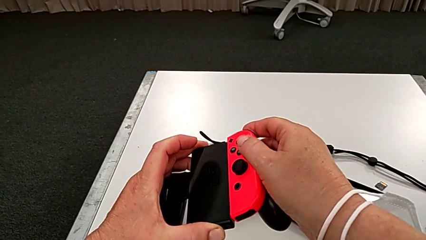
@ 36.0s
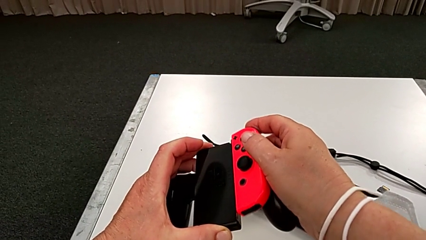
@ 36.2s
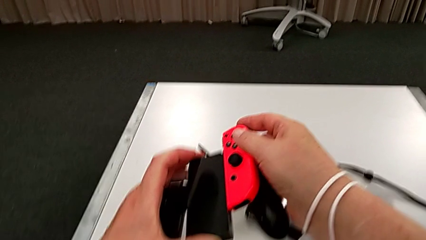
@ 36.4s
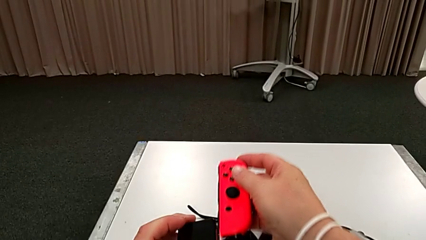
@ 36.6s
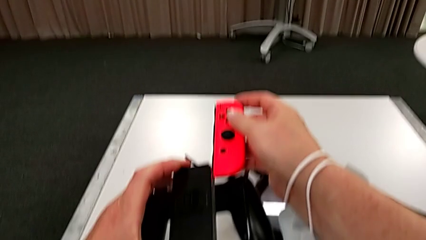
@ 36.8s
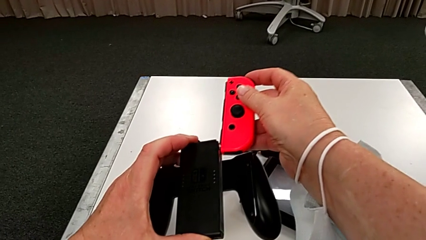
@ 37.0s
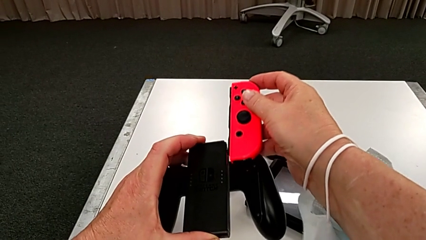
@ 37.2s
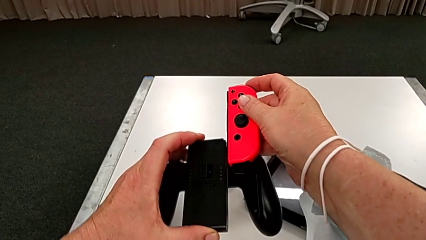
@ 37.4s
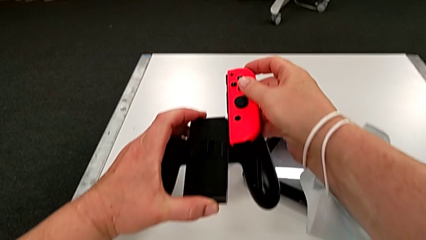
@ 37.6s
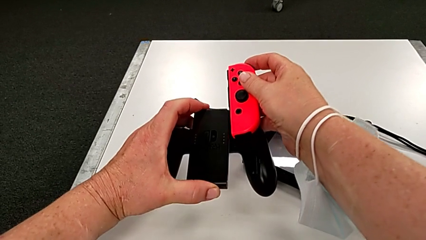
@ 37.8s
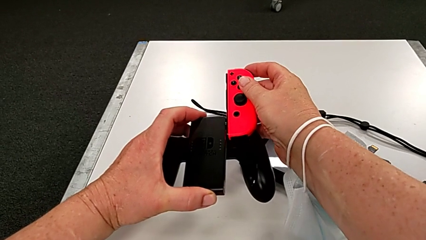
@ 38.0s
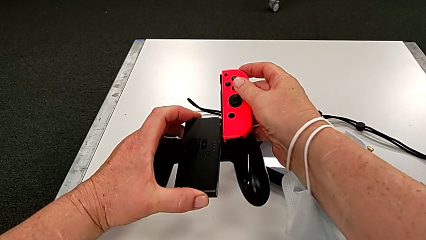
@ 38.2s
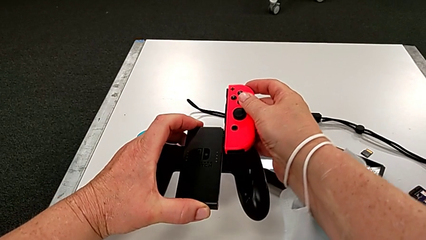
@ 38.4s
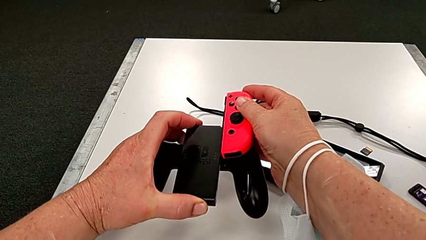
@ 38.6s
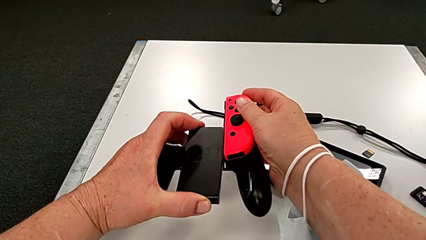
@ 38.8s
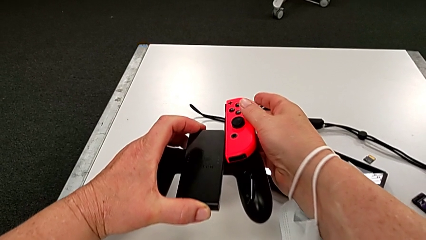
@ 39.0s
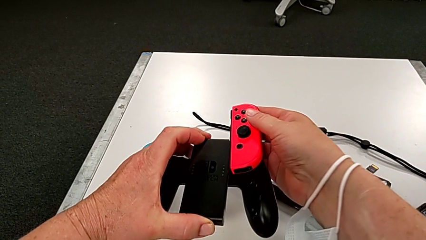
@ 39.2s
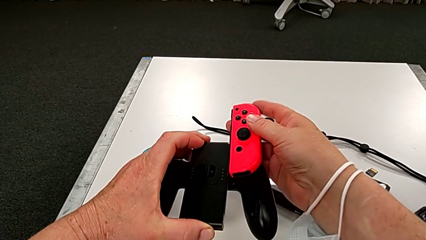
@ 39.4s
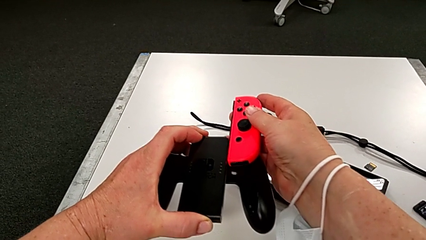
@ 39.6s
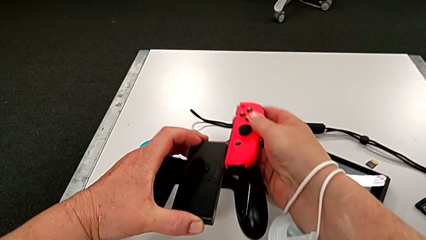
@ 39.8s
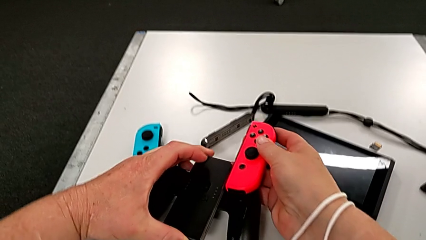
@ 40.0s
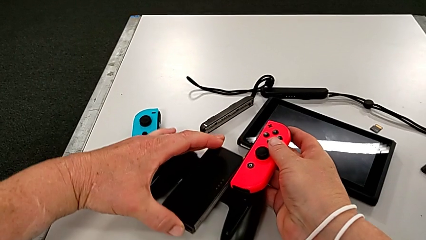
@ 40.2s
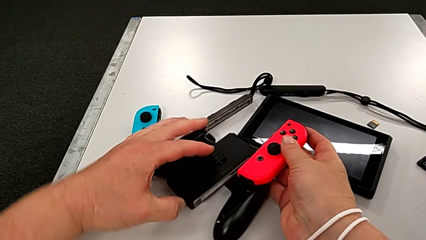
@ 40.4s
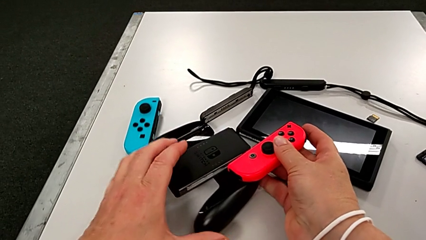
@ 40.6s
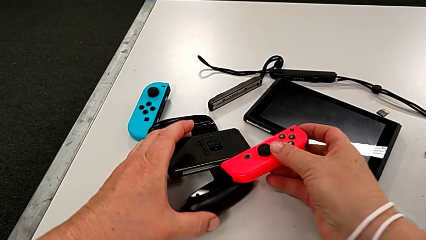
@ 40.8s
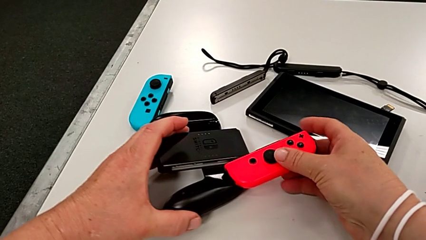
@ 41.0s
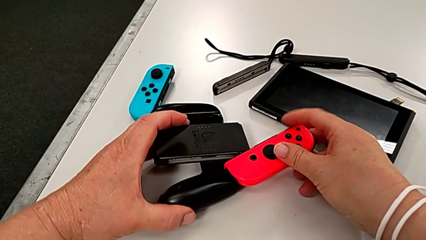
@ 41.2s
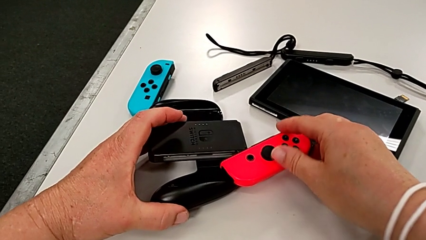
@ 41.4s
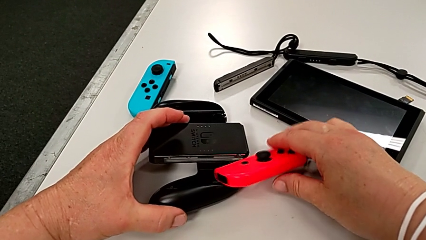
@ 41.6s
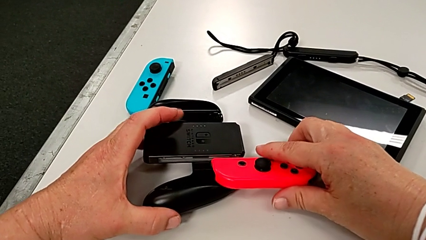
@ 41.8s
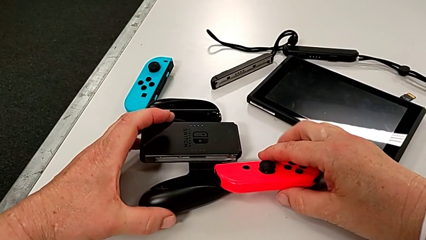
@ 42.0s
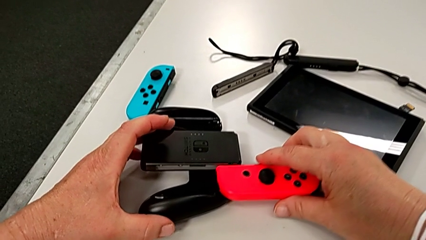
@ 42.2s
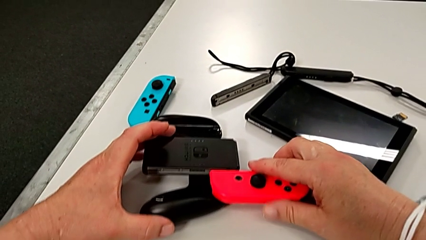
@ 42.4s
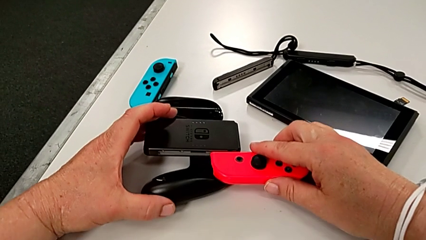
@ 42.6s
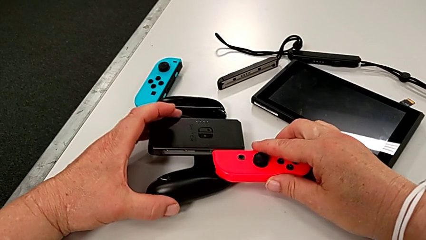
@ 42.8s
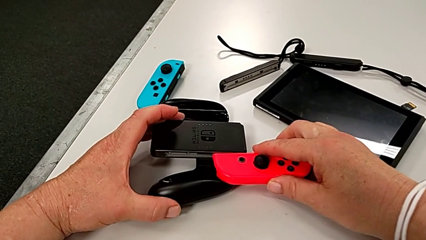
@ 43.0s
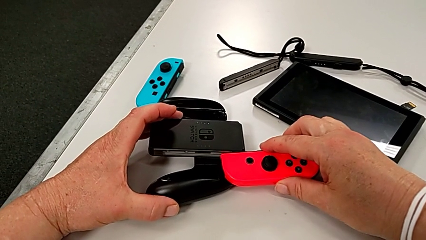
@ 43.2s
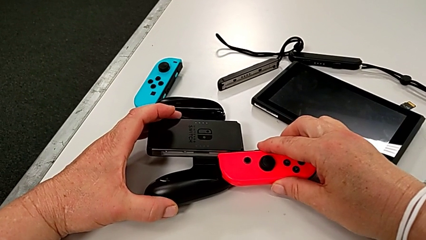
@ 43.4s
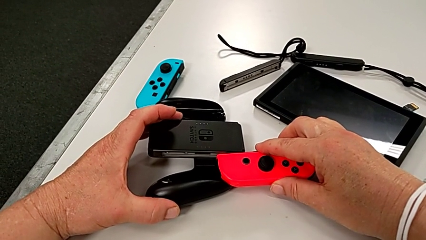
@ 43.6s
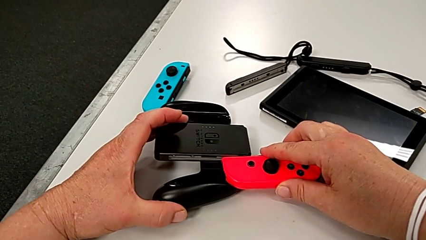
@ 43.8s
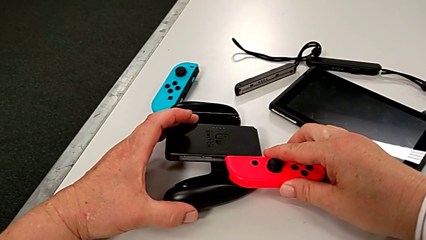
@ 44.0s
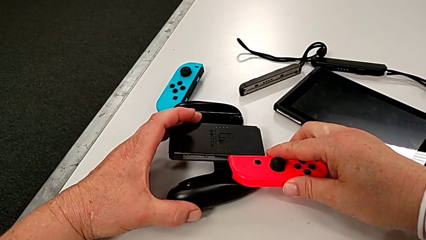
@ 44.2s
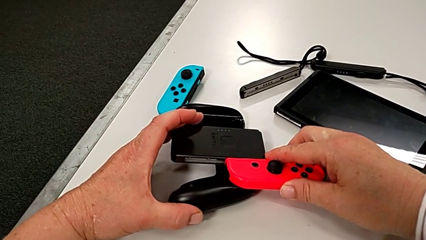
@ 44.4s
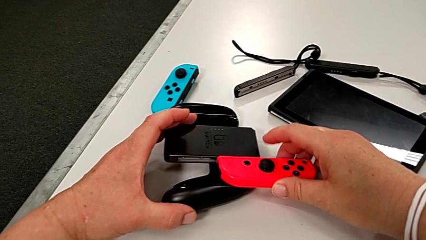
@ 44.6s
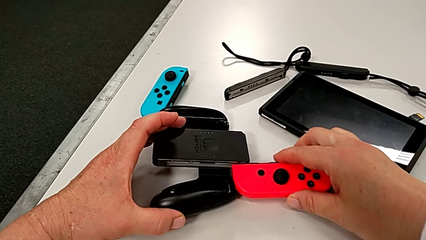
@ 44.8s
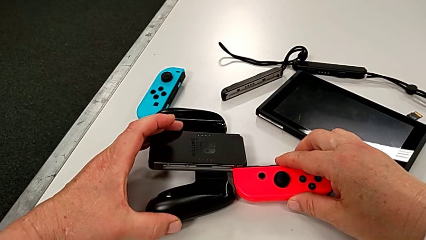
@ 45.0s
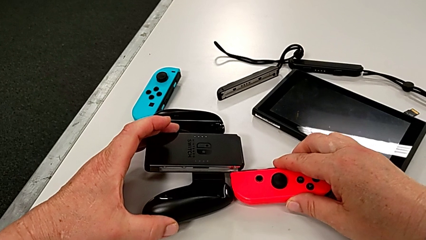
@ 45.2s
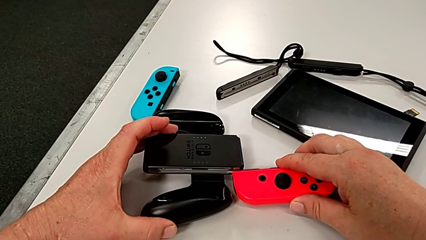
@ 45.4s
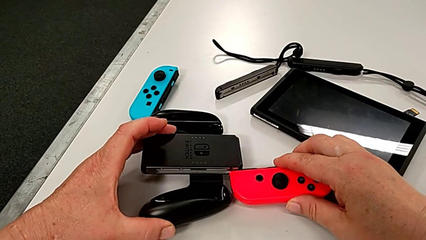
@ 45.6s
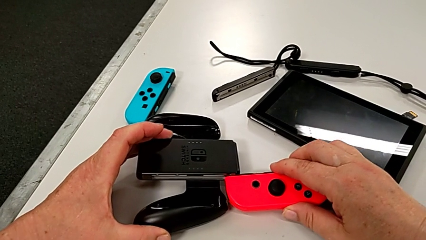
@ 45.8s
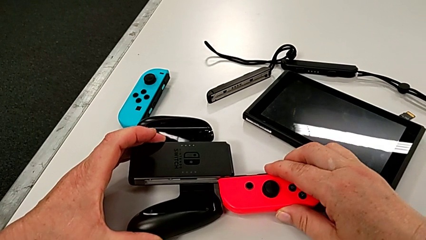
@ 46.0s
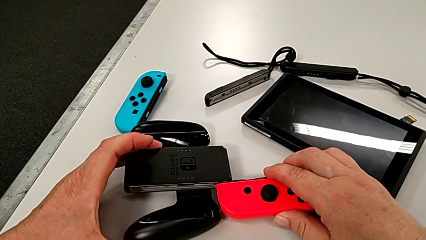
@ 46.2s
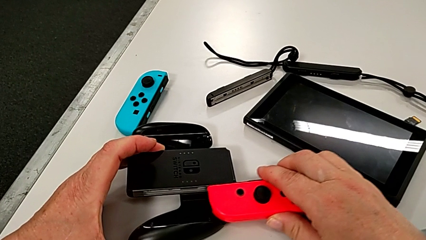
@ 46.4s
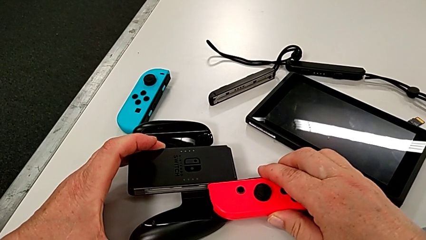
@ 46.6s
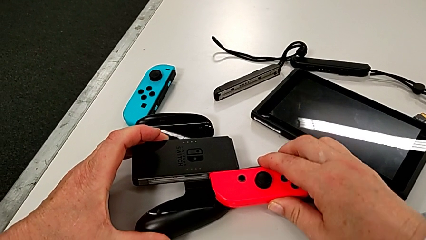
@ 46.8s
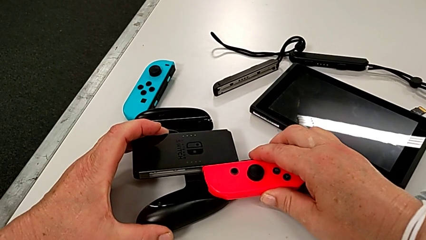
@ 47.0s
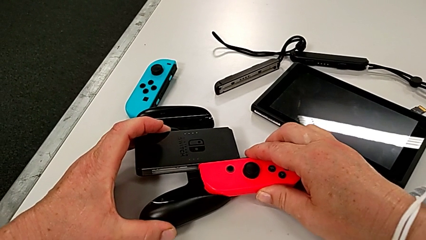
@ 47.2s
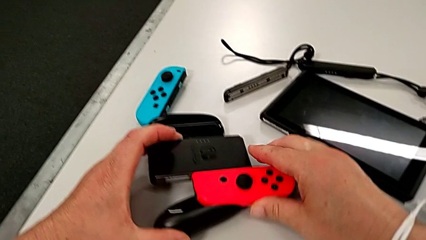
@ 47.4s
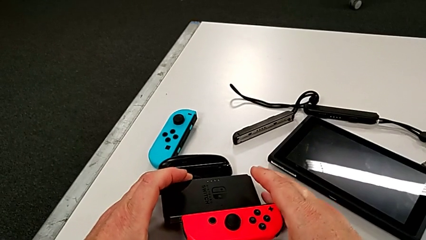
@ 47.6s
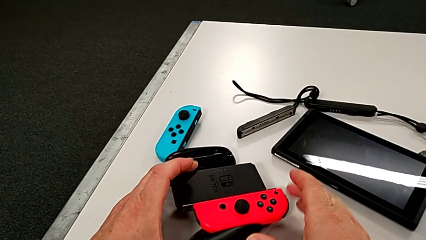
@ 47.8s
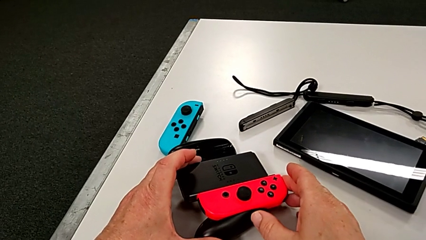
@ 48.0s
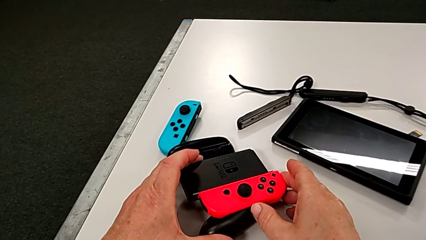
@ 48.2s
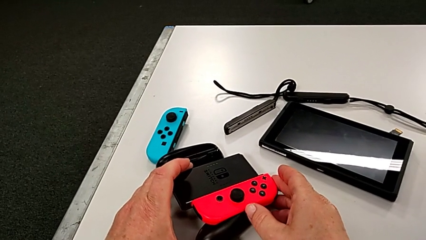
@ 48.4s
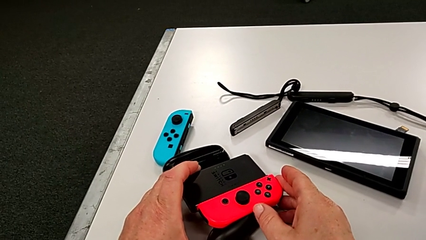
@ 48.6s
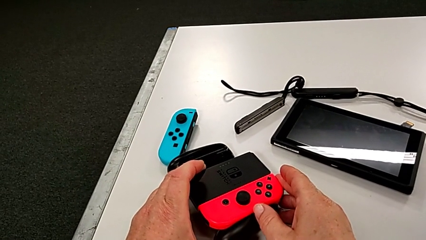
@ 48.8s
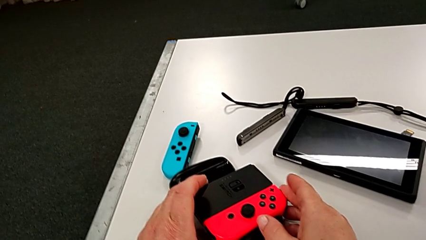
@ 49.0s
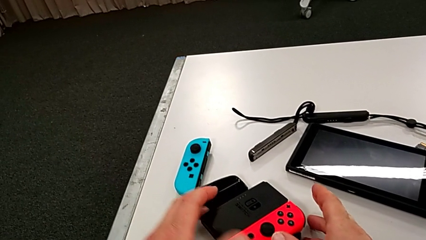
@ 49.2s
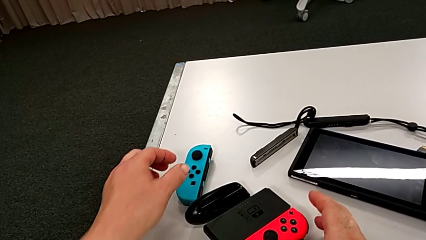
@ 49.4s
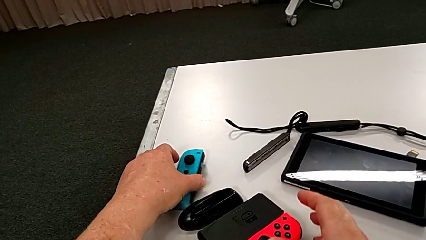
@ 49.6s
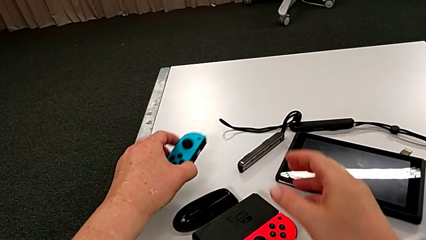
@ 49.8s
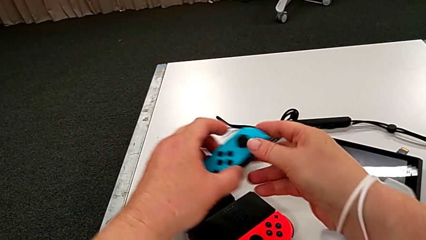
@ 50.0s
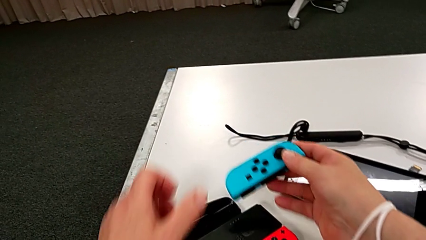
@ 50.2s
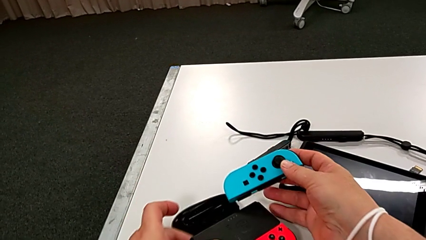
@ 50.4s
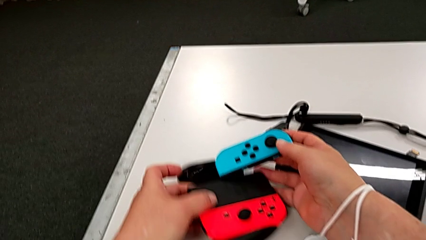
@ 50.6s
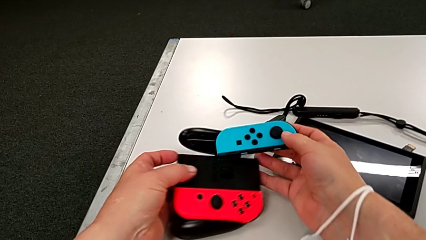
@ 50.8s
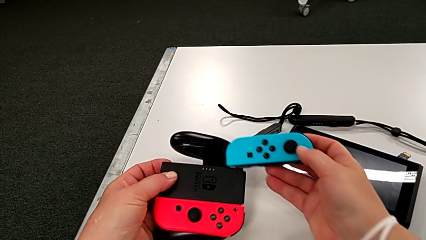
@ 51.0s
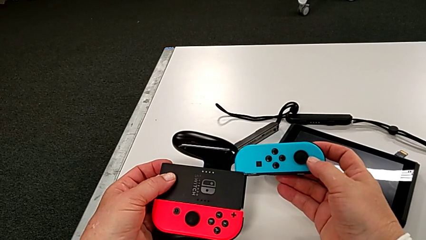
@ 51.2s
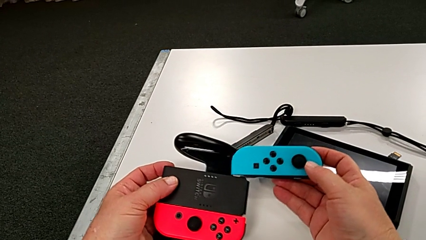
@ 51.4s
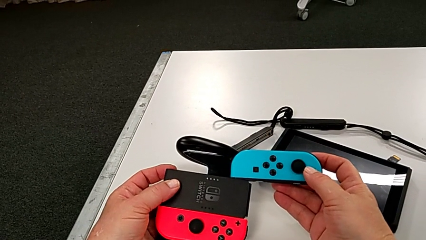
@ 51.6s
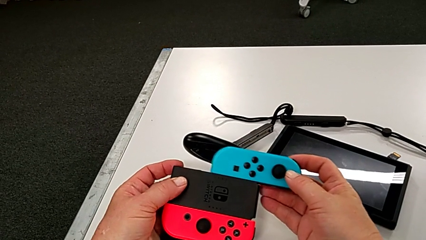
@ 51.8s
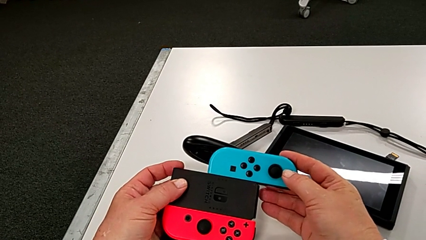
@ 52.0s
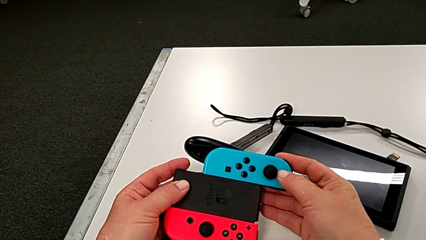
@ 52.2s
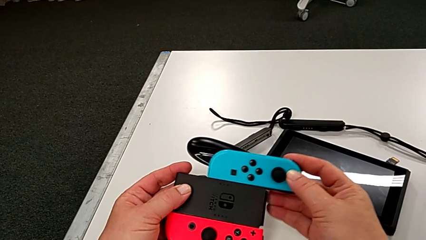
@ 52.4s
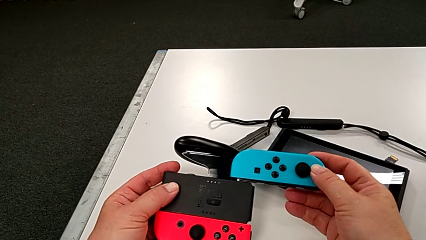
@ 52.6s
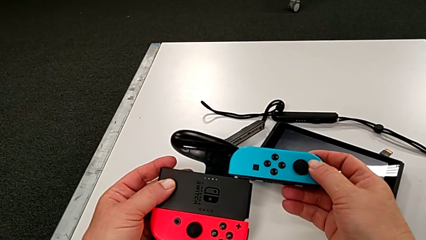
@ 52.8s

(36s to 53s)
The camera wearer is assembling the red controller to the comfort grip. They wrongly insert the red Joy-Con controller, insert it, grab the blue Joy-Con controller and begin to insert it.
